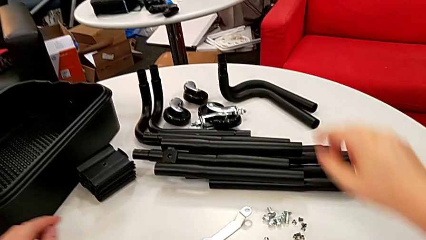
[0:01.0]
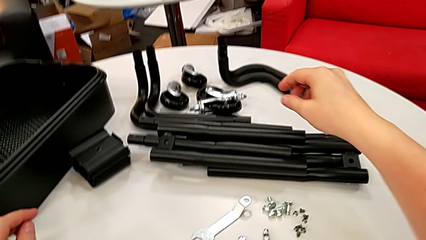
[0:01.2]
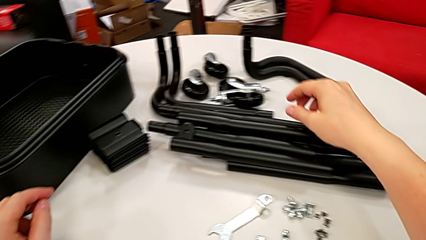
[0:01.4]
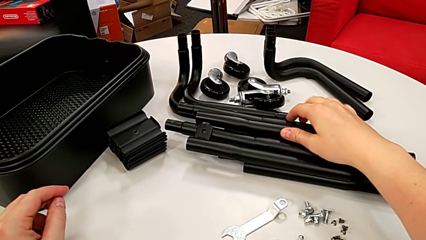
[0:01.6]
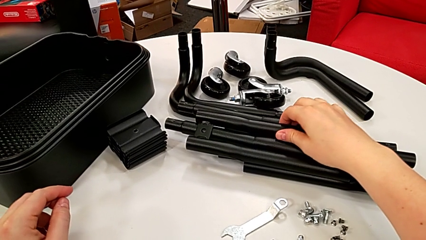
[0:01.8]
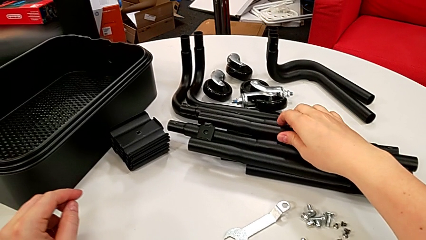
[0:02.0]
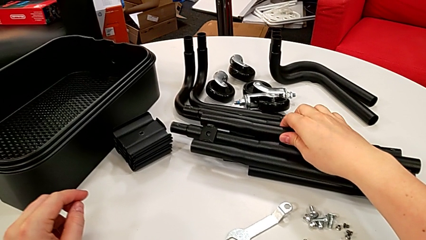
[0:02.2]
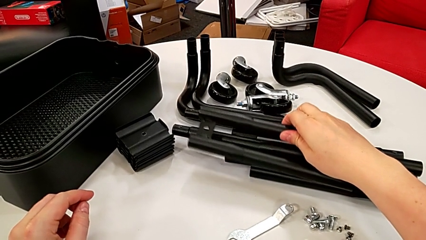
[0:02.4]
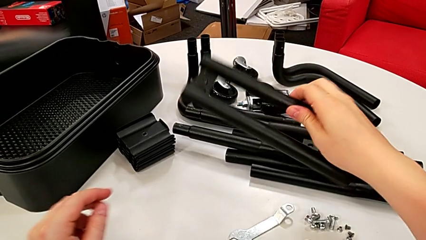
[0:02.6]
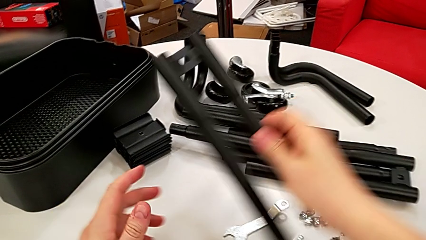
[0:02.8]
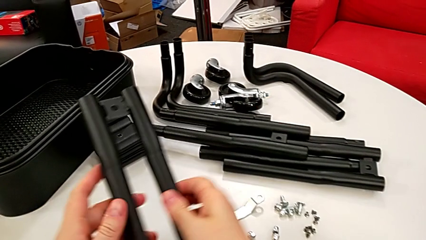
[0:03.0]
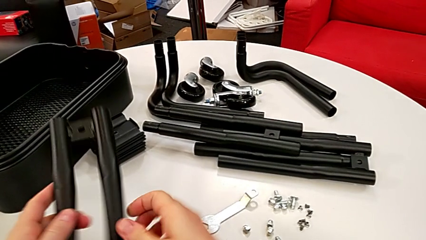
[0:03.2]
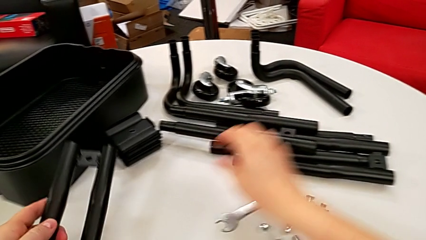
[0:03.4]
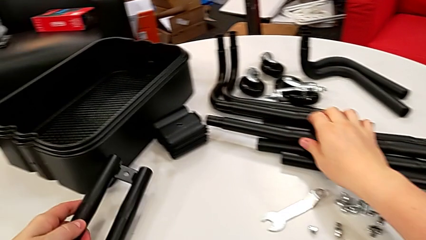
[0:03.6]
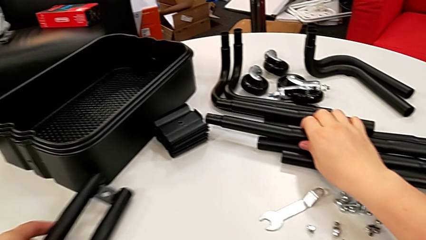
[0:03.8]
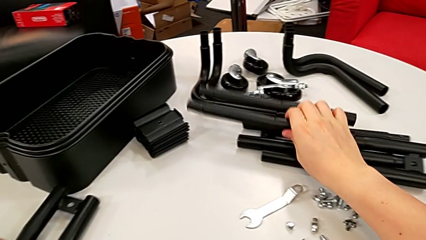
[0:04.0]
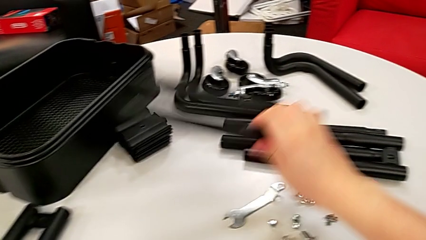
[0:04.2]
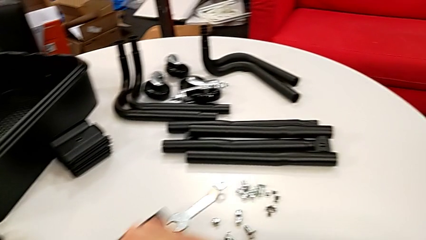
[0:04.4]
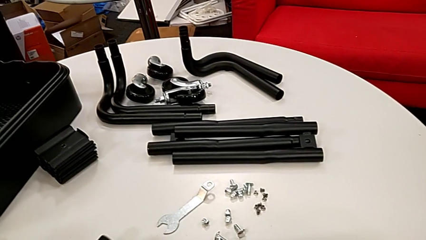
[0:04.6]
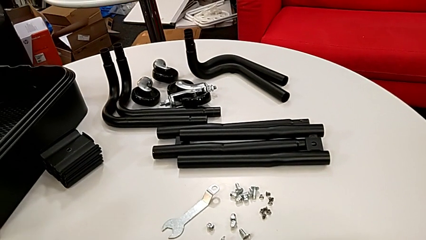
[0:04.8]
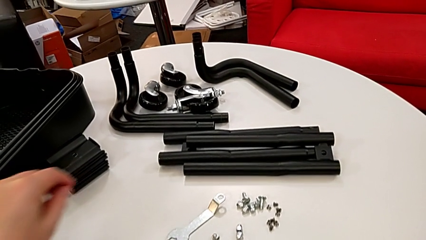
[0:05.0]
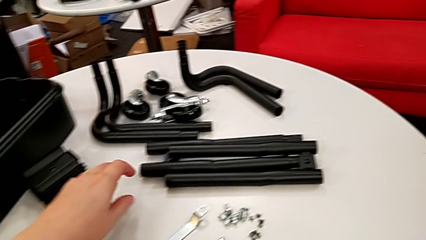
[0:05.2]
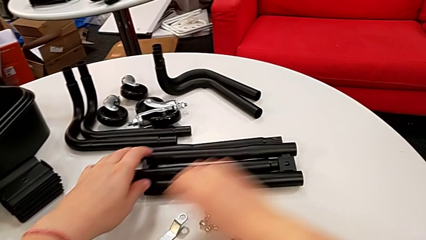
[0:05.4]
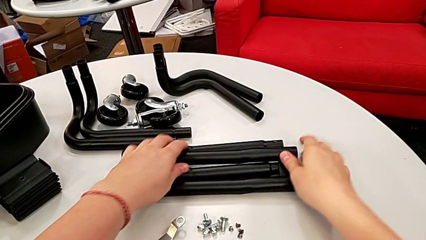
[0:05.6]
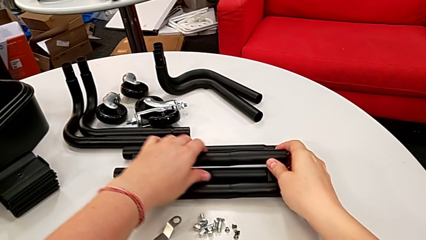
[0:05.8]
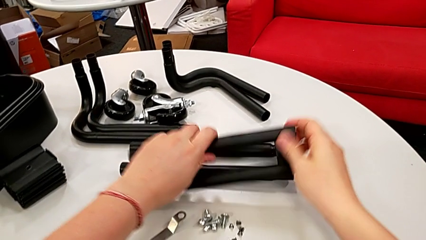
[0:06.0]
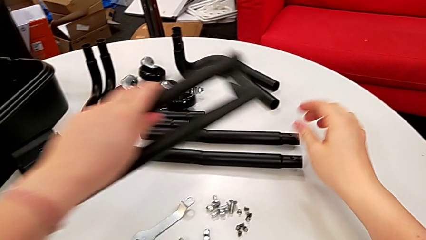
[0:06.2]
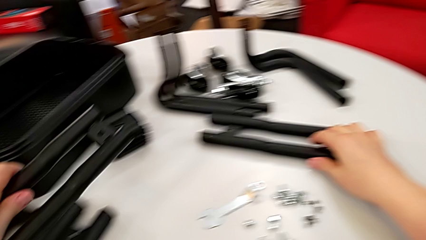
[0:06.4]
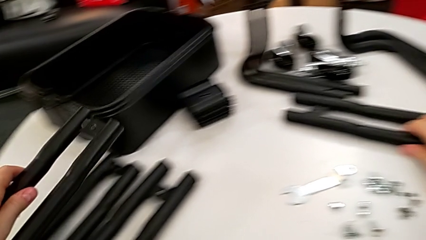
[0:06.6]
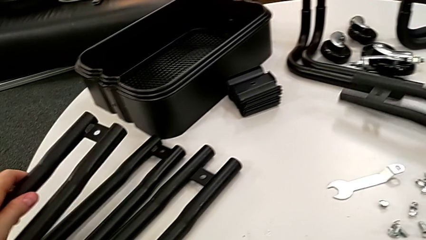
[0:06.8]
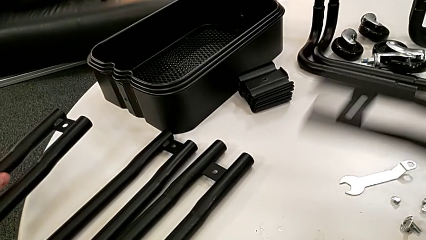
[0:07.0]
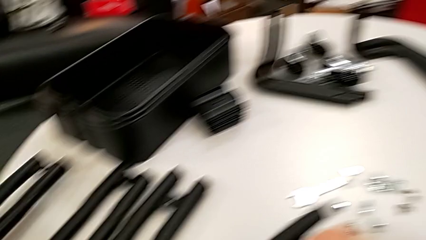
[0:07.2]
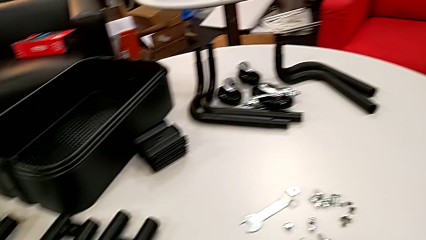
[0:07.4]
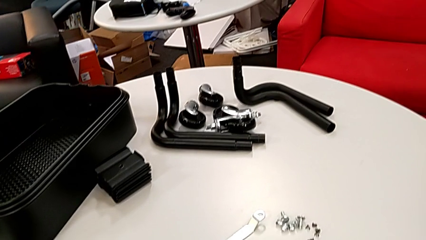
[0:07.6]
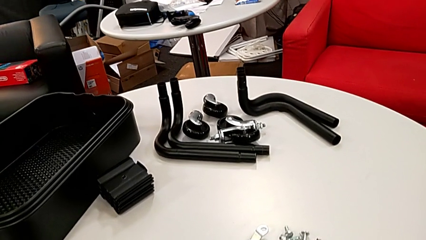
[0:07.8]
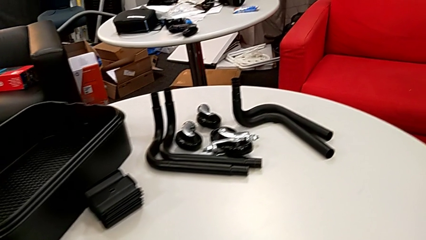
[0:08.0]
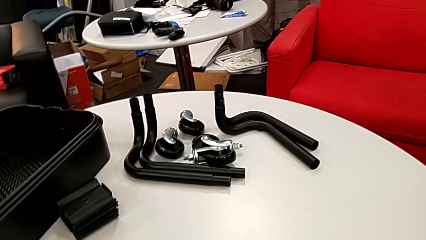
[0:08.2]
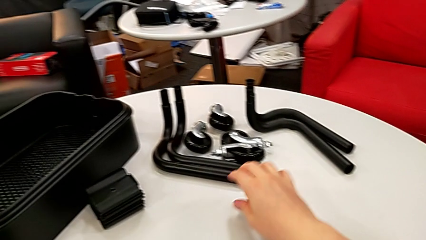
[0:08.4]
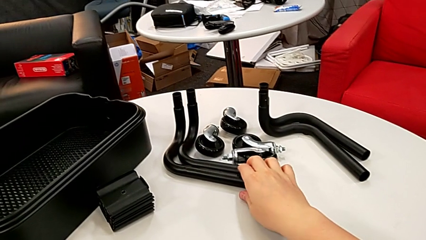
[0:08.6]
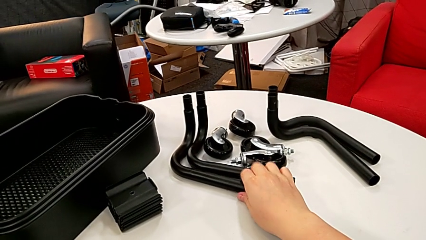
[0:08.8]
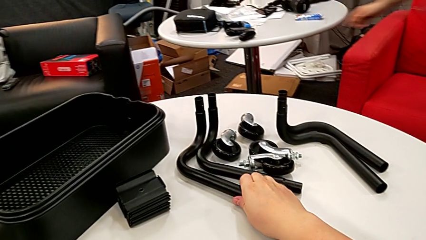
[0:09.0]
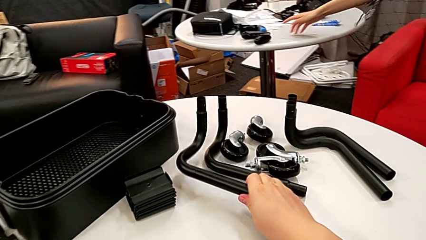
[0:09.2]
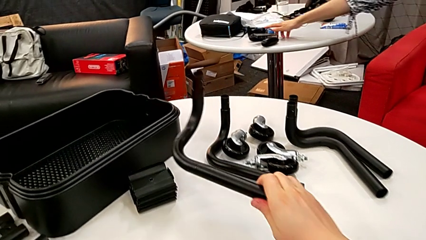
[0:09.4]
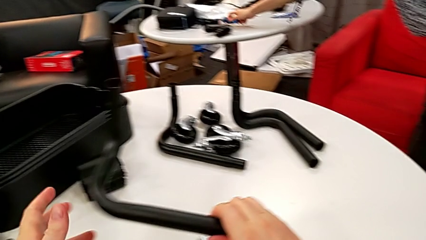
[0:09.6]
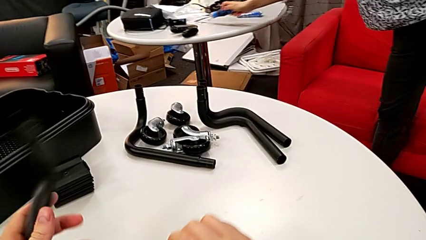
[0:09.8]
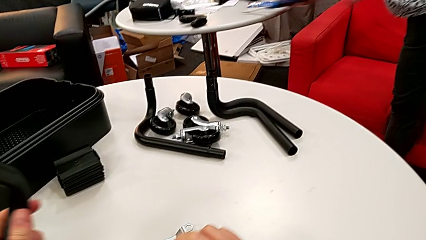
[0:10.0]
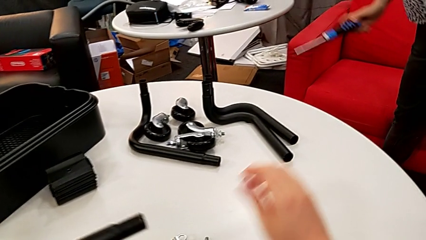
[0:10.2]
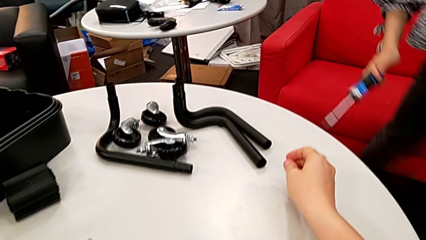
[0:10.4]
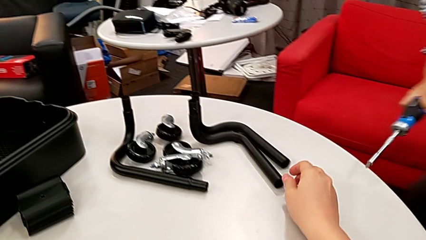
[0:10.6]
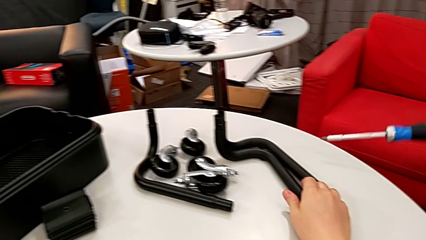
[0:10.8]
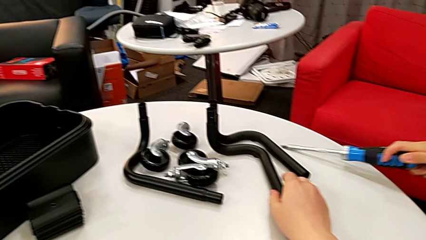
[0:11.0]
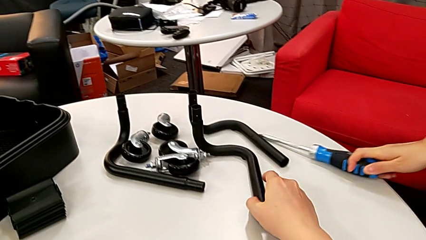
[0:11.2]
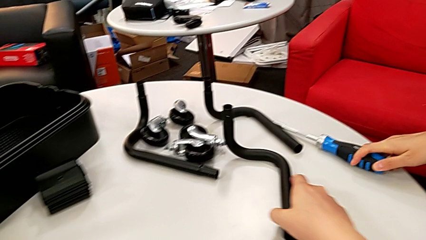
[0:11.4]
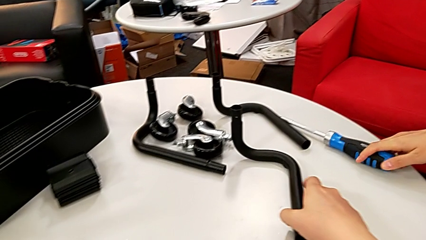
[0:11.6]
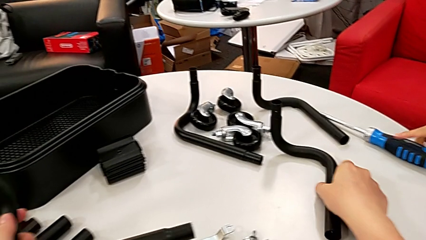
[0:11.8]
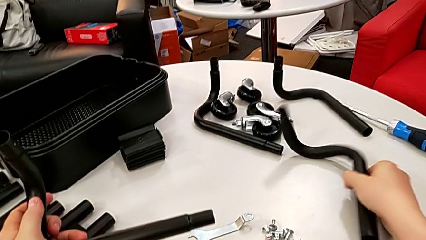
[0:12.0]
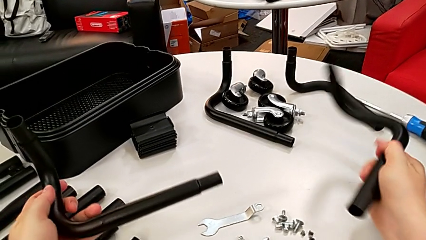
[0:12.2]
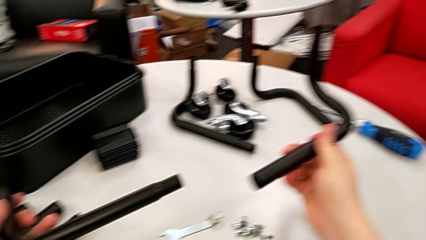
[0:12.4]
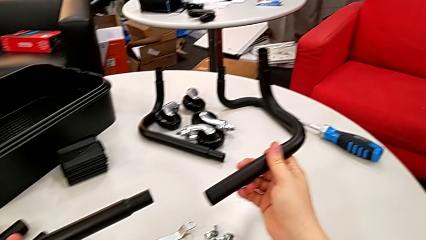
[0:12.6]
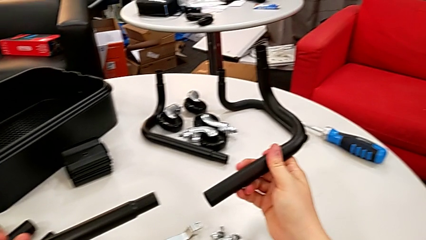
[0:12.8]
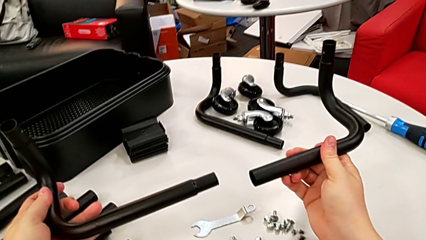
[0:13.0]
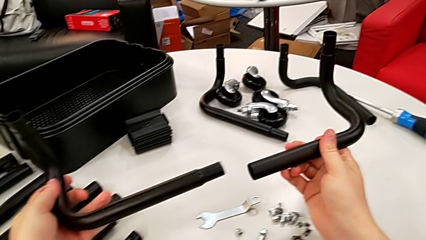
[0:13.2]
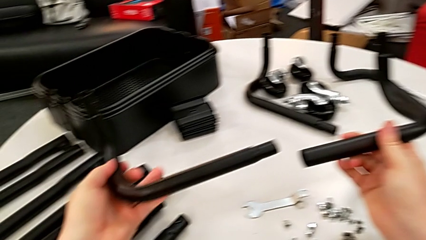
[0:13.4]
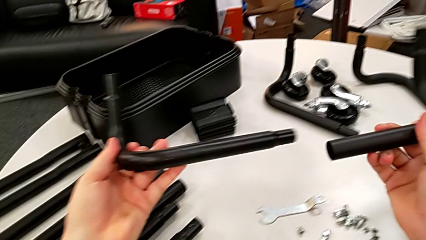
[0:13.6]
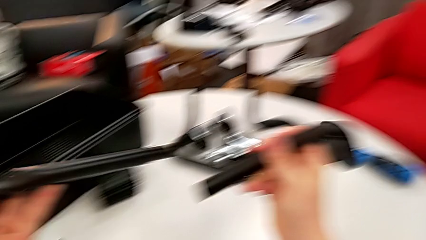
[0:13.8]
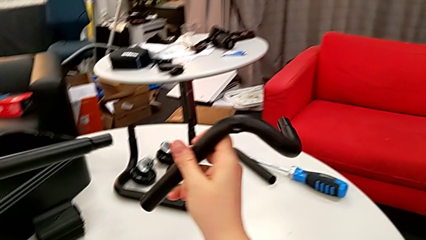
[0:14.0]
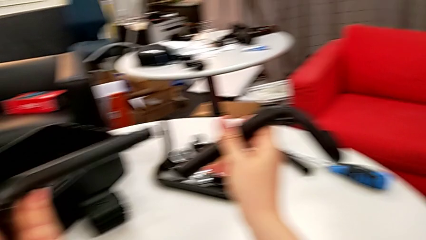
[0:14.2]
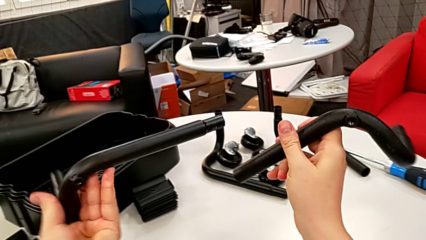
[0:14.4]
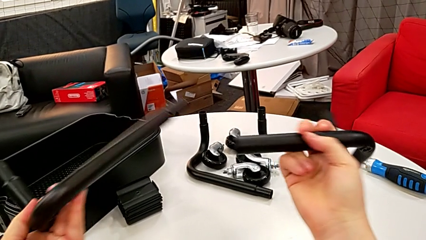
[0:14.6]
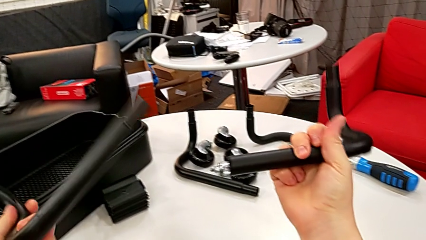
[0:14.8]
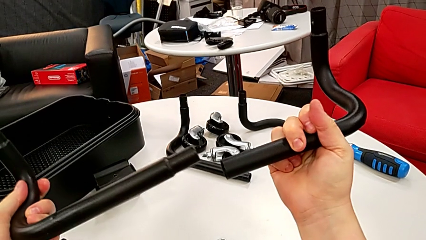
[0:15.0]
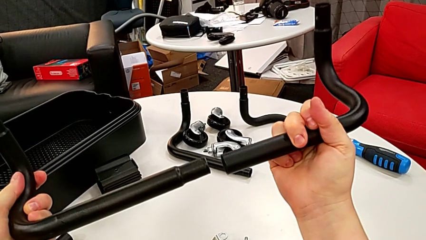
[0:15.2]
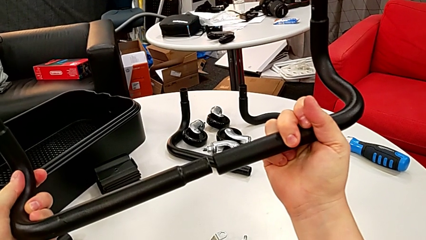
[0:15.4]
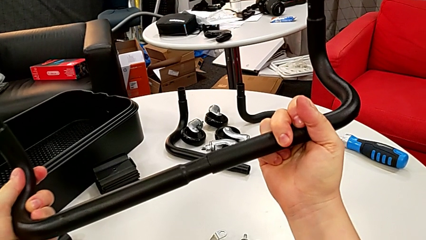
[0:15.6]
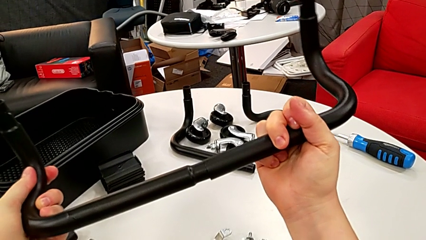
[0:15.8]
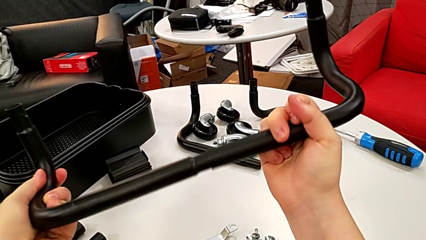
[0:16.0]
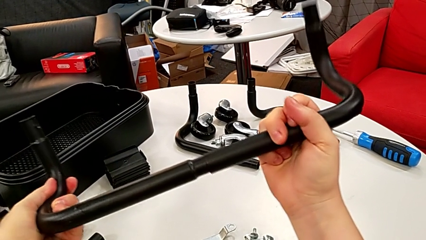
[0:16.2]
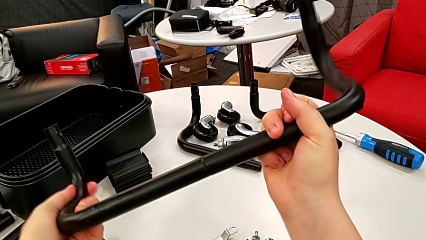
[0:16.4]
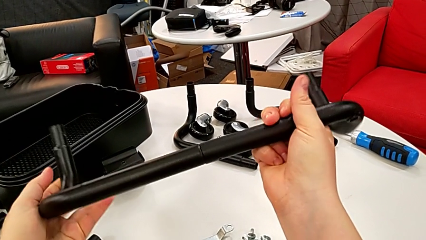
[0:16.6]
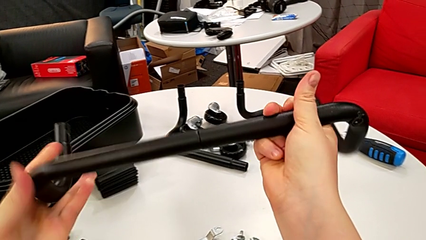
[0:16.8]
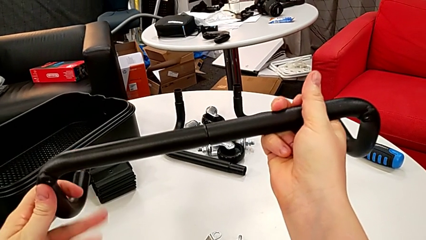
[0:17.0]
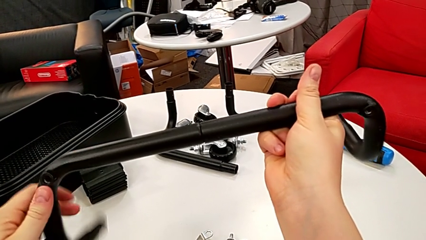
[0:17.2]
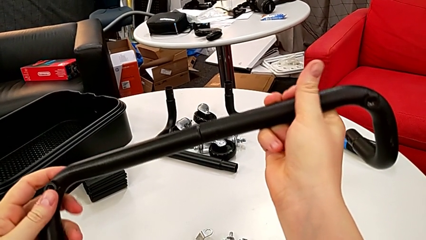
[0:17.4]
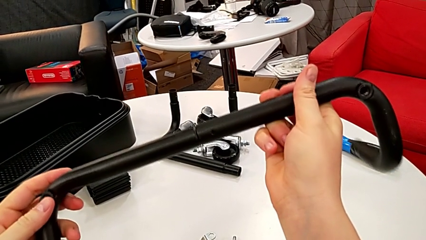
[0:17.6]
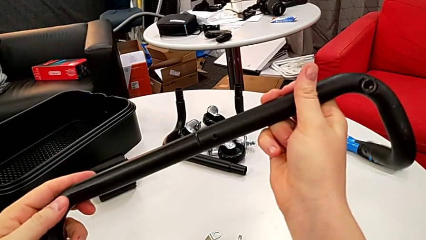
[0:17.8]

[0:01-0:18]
The camera wearer is mounting the first base frame. They grab the black leg, drop it, grab the black leg, drop it, grab the first frame twice and assemble it.
